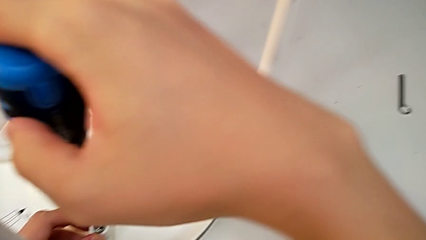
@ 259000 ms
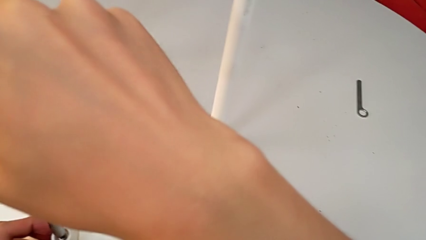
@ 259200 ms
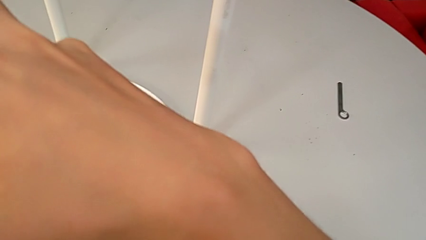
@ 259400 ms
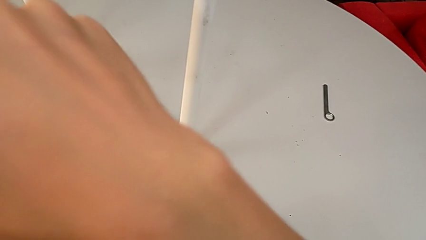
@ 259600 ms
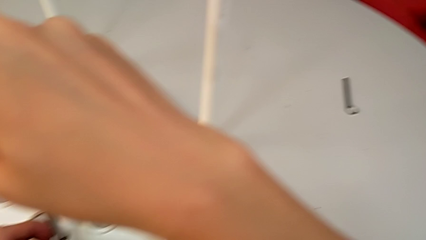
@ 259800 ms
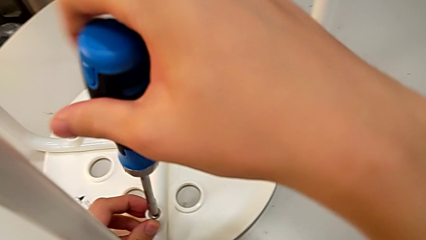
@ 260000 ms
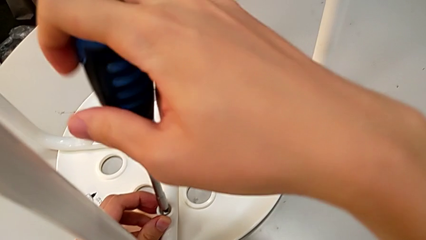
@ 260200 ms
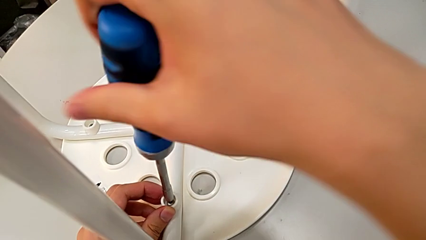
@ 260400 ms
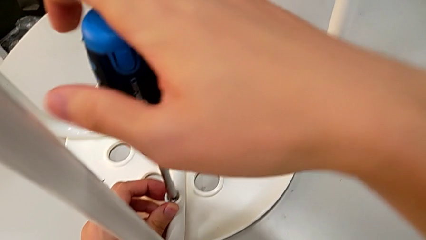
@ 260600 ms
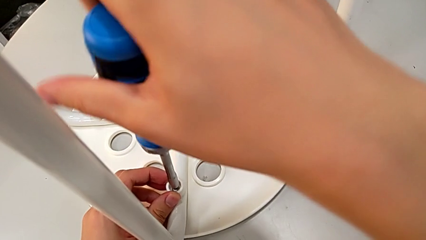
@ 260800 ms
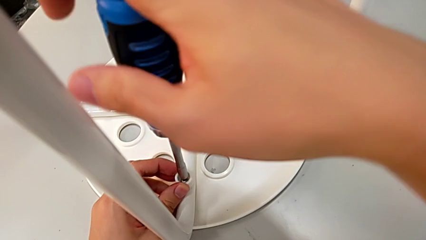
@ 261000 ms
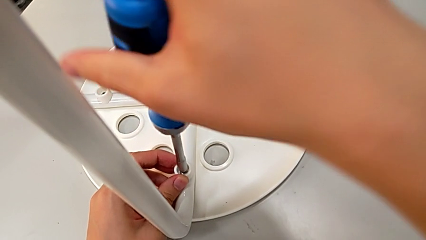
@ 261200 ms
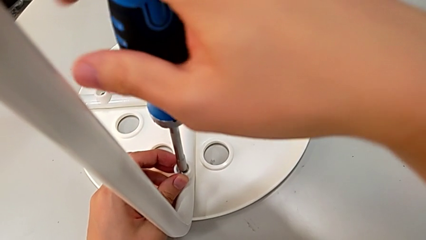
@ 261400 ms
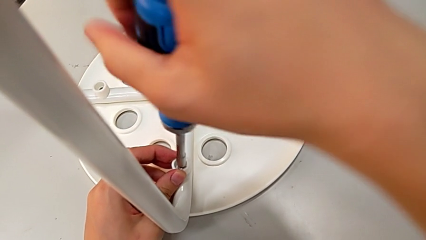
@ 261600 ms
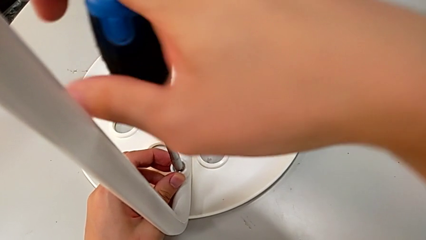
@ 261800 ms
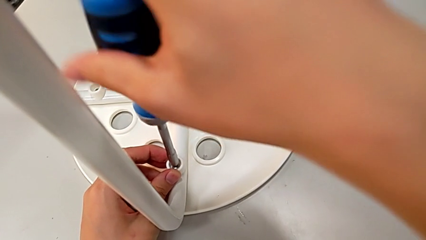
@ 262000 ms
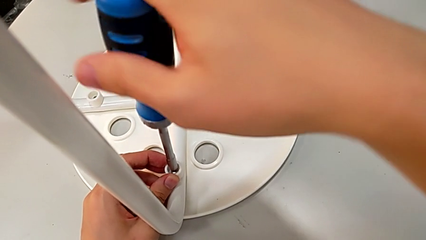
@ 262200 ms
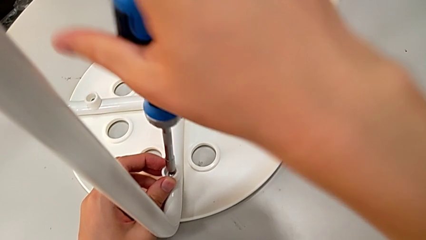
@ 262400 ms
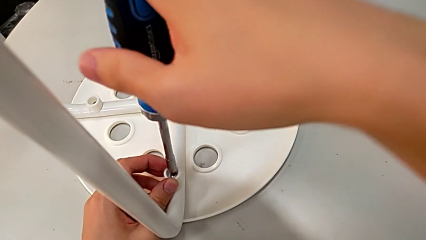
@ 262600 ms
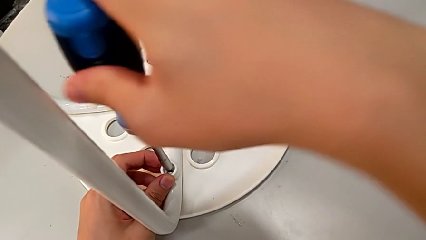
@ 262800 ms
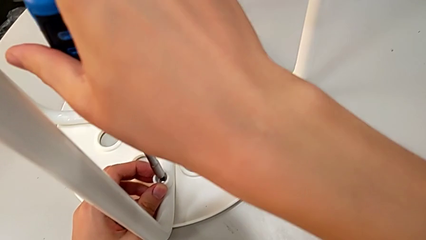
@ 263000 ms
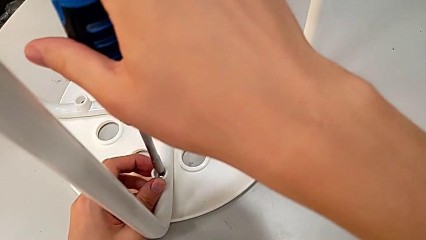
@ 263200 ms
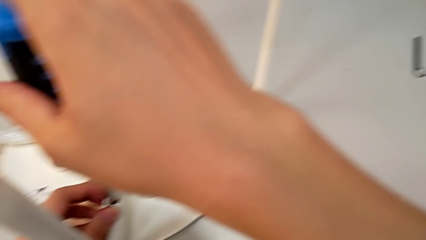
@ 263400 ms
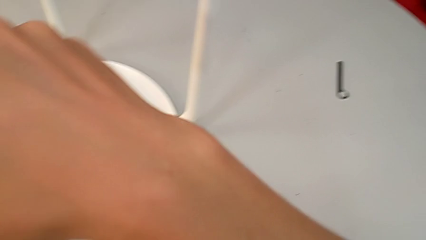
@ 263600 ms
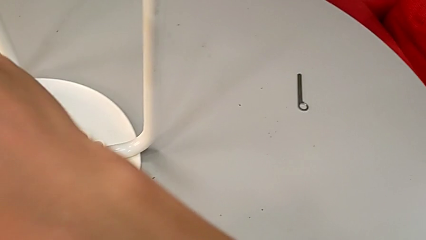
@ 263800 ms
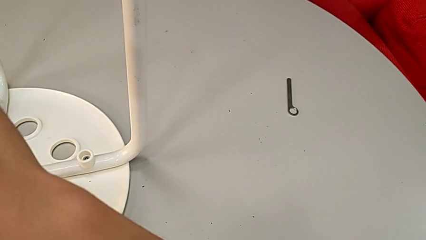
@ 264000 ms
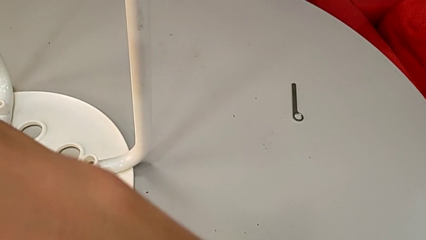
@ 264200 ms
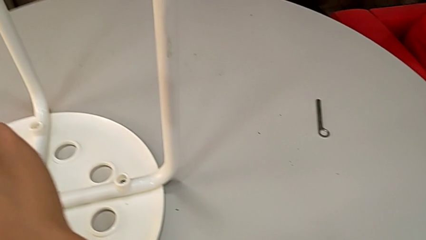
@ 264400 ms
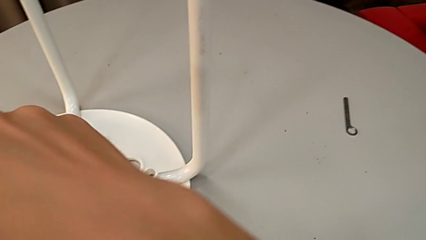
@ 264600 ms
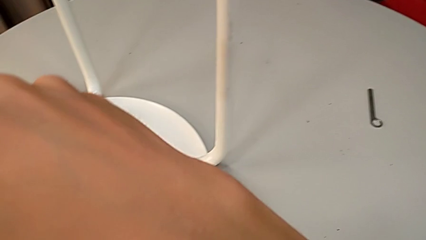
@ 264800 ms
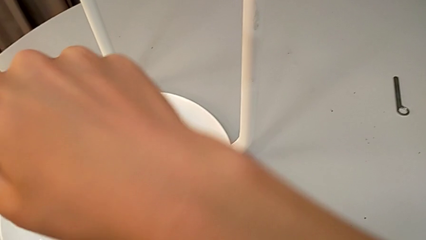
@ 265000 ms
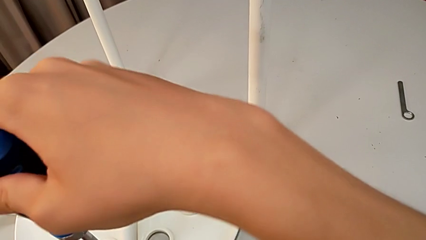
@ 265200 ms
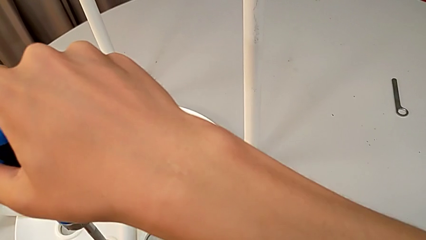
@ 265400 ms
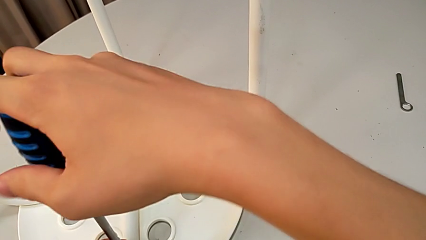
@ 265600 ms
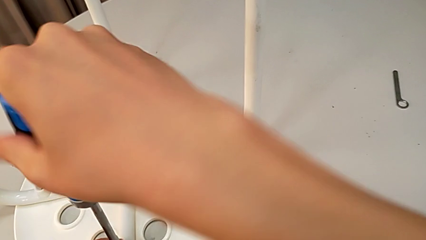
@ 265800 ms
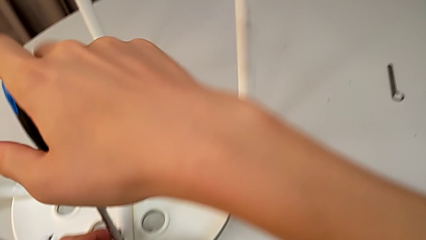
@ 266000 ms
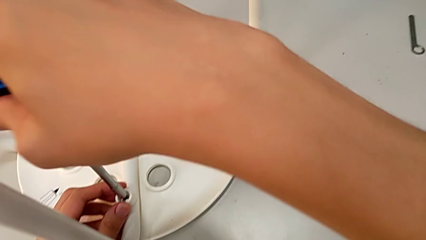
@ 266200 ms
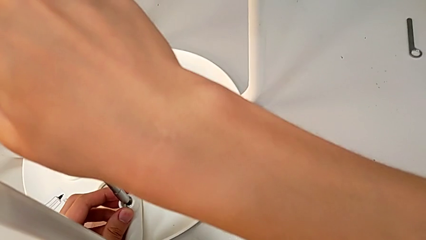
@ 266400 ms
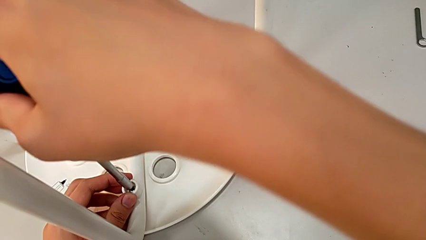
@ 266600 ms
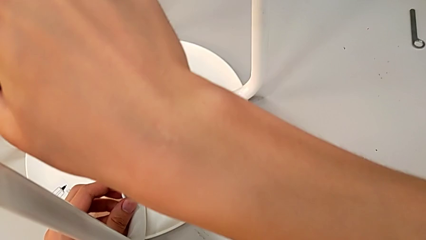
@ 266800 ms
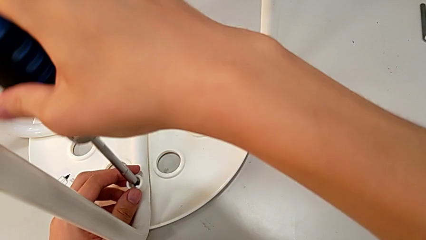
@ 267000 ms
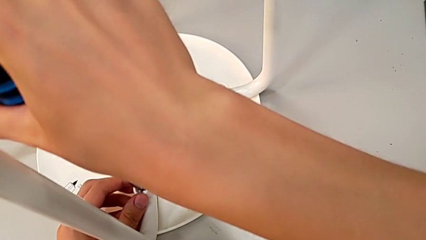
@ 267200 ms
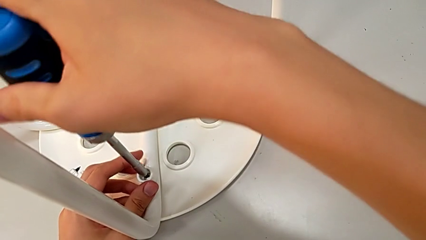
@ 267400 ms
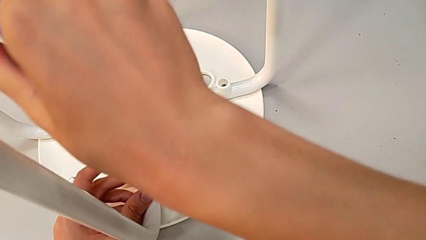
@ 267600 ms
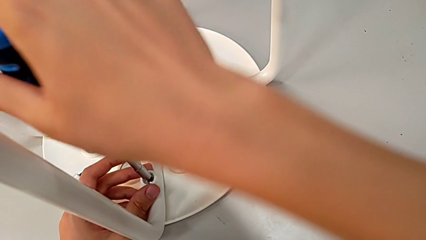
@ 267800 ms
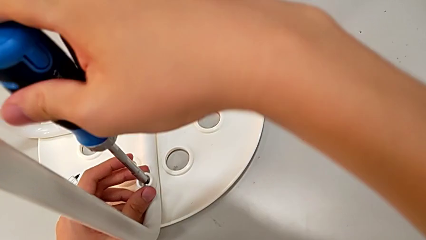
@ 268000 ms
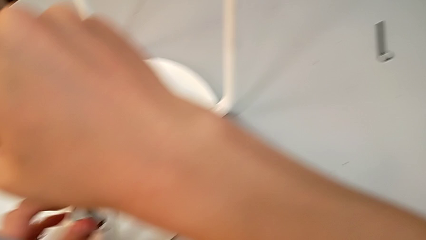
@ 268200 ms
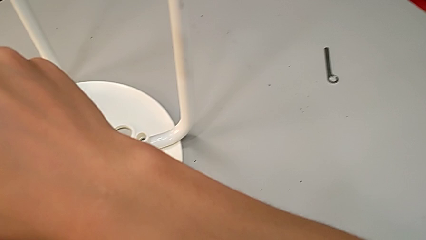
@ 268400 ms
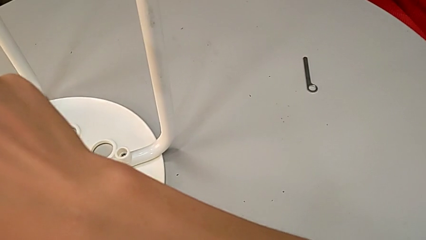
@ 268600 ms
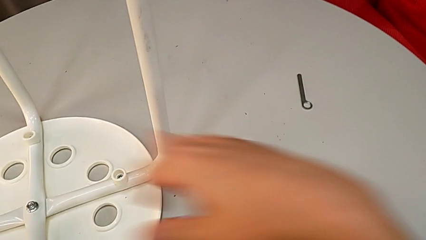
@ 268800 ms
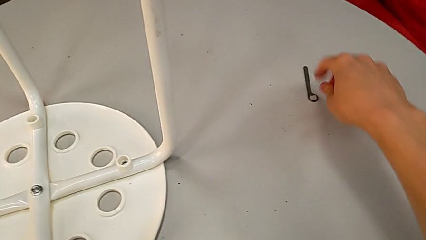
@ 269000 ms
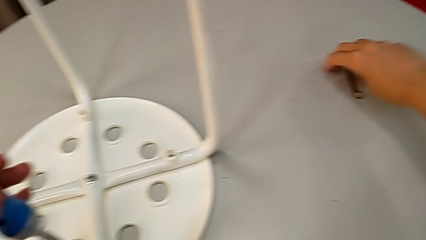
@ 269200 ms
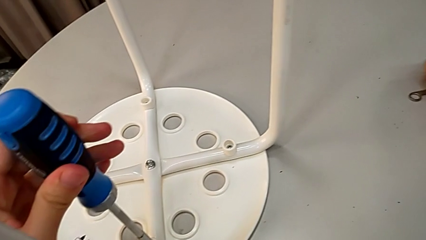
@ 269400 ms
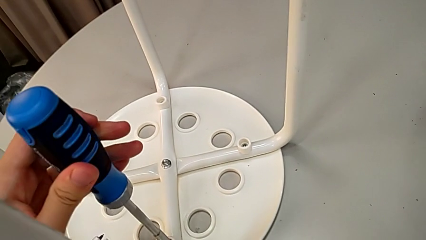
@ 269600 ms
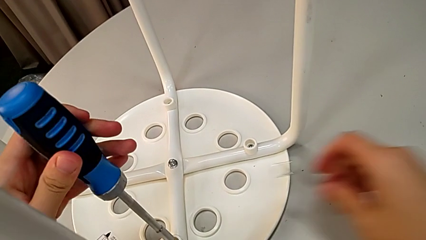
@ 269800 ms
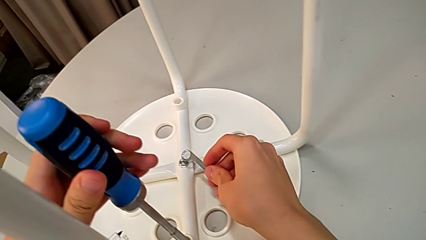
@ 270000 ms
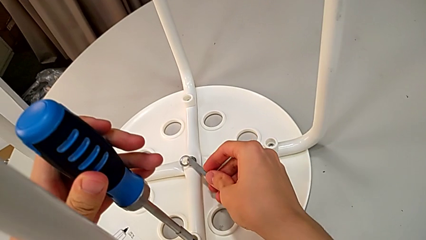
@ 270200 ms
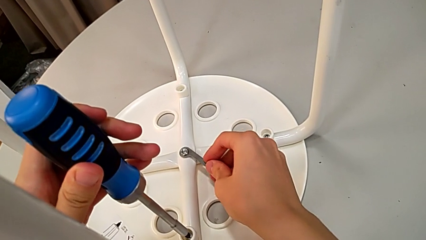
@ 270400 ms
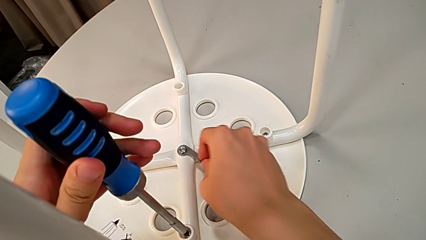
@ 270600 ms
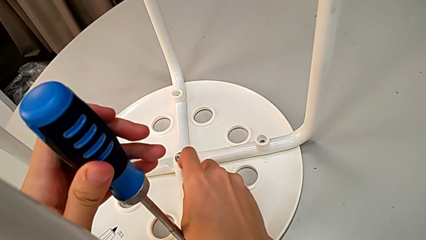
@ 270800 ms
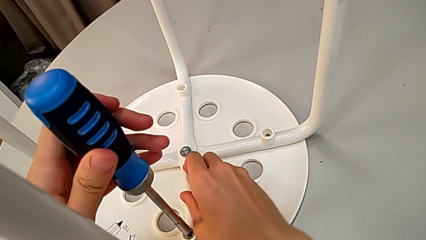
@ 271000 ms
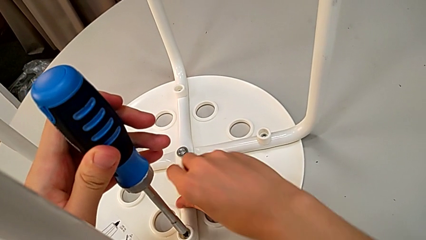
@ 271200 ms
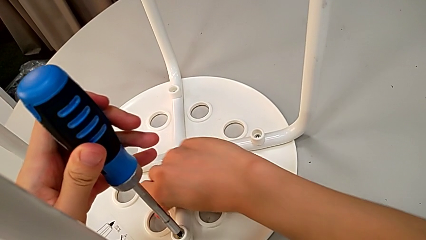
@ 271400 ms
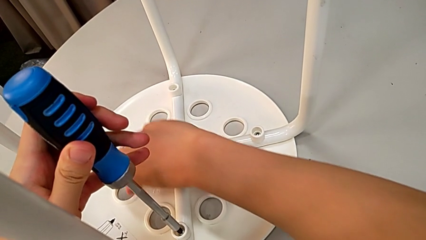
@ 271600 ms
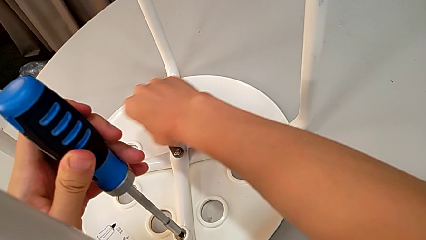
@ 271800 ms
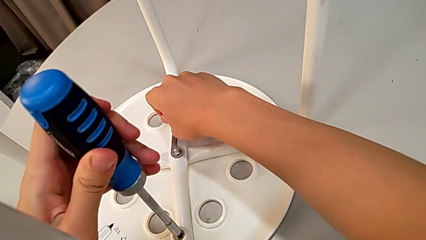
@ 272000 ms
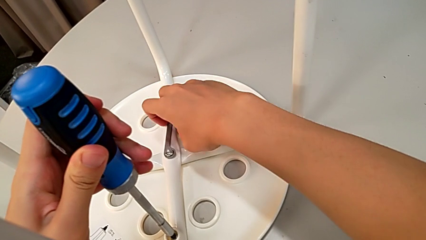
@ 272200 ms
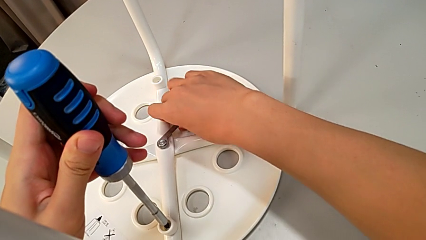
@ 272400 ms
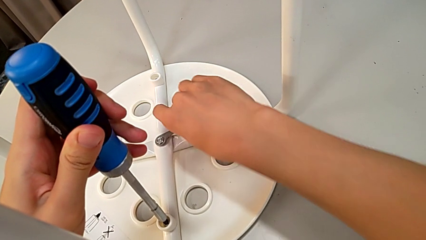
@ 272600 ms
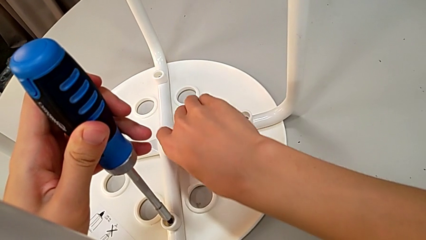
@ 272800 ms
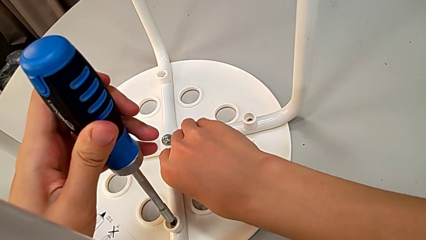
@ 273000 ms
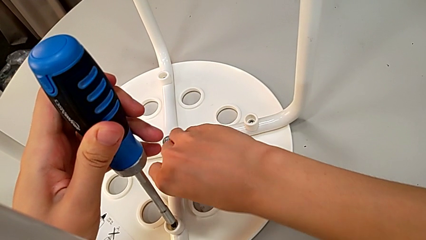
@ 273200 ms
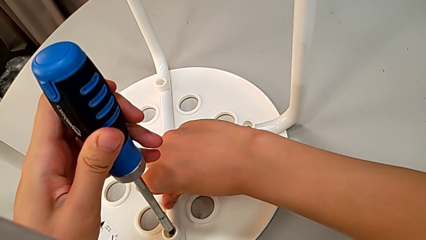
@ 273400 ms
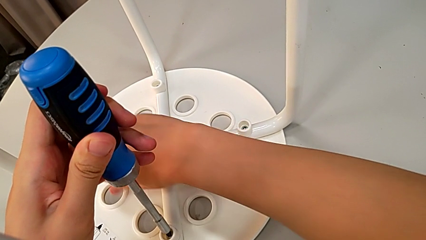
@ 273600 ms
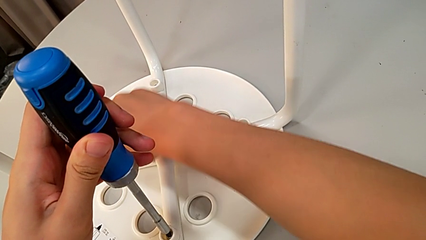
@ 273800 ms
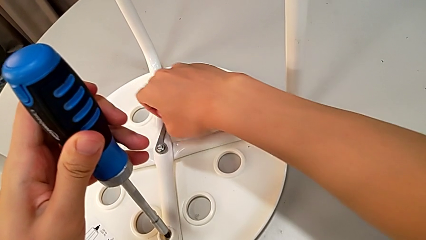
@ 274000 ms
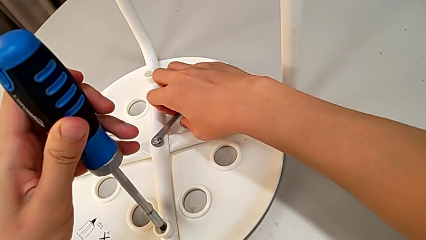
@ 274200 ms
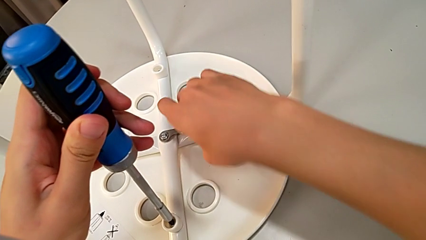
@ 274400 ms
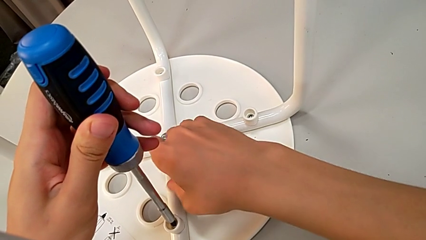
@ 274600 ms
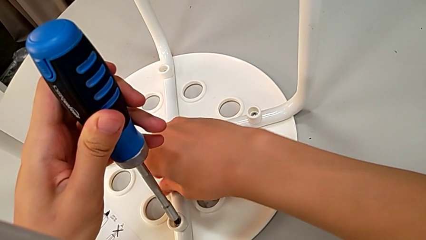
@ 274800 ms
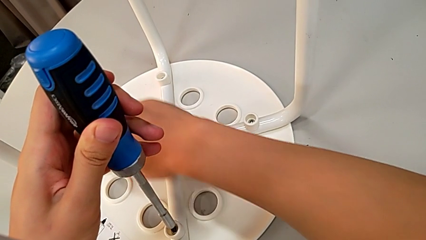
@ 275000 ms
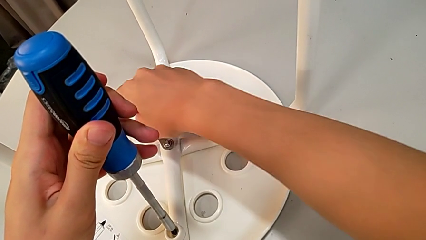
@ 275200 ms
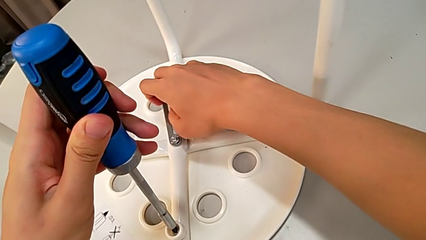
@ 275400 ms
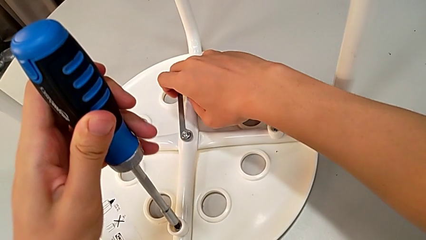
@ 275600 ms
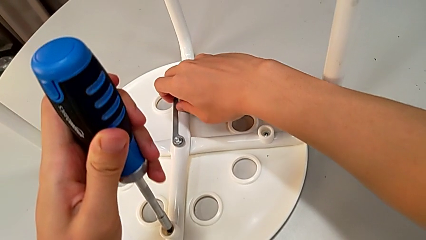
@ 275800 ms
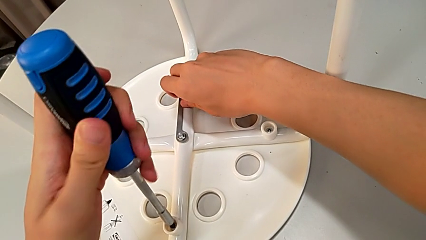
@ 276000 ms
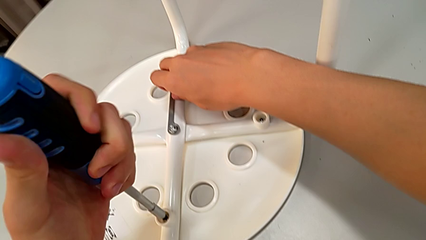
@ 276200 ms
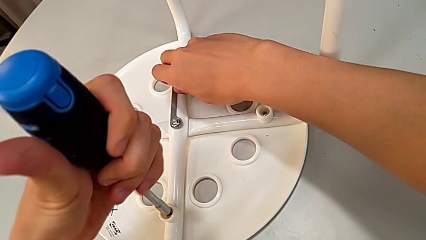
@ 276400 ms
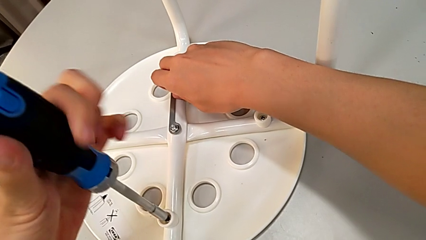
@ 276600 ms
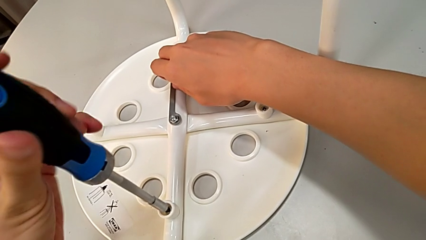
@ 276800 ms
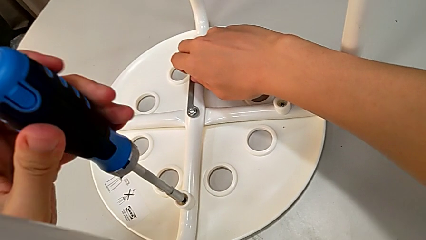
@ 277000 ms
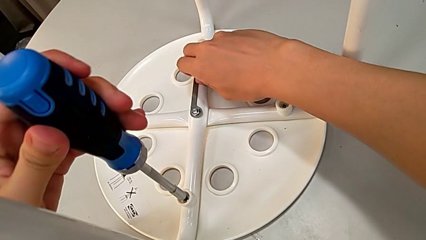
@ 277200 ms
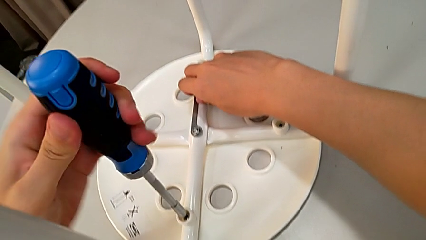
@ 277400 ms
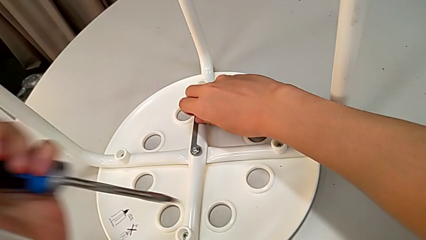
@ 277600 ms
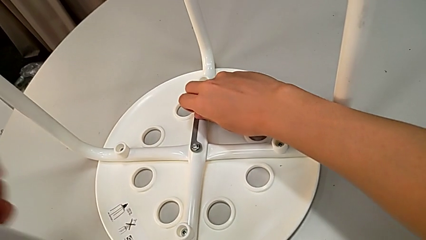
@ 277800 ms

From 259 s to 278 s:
The camera wearer is assembling the legs to the seat. They keep screwing the screw, approach the hexagonal wrench, grab it, insert it, screw the hex nut, screw the screw with the left hand and withdraw the screwdriver.
